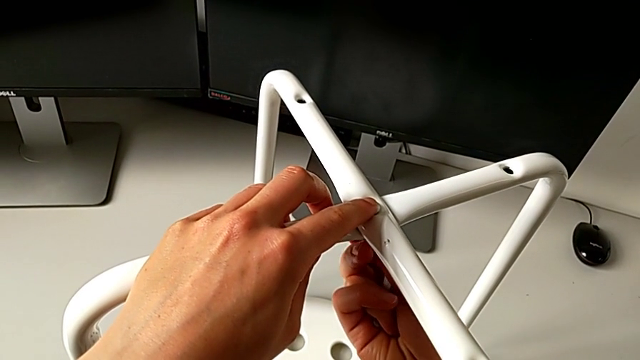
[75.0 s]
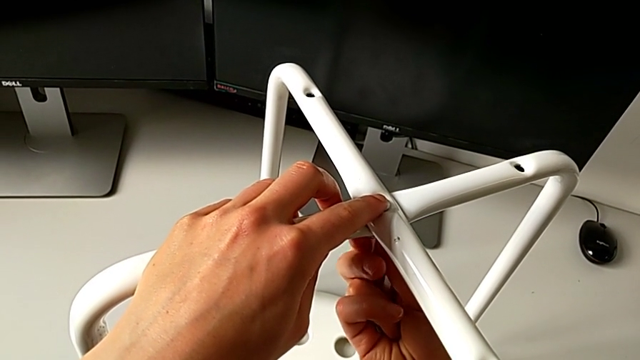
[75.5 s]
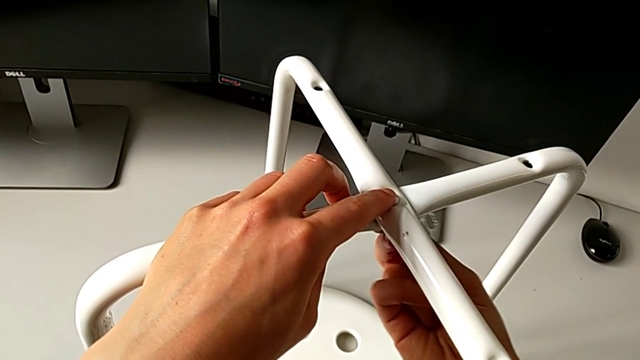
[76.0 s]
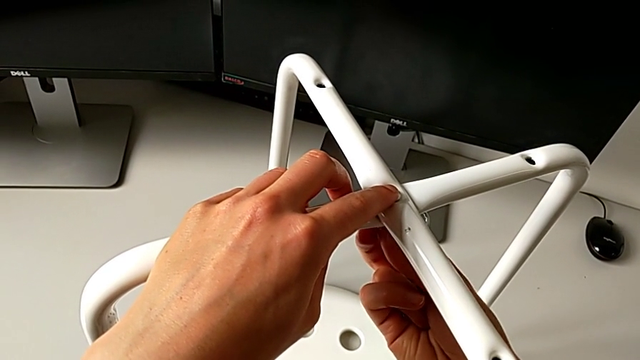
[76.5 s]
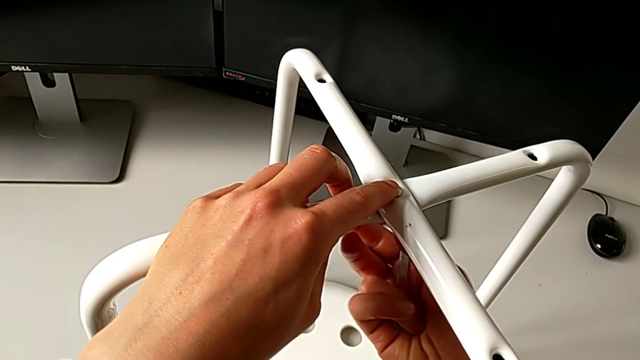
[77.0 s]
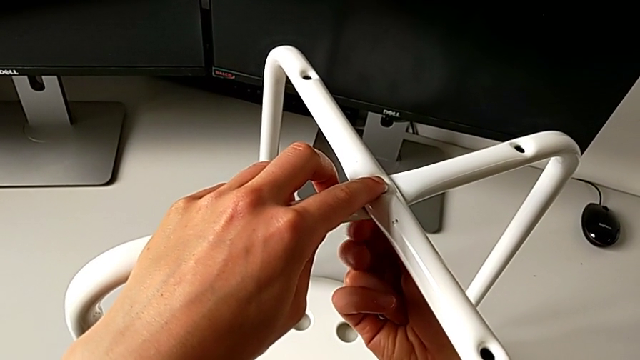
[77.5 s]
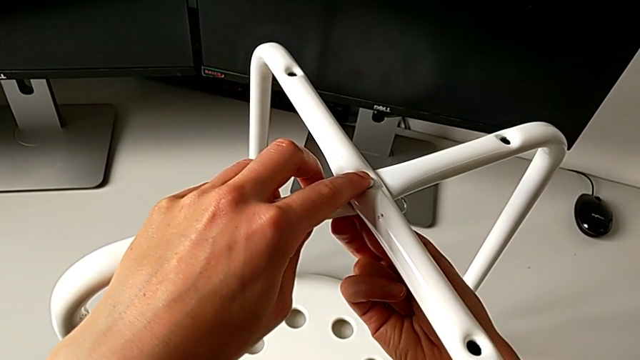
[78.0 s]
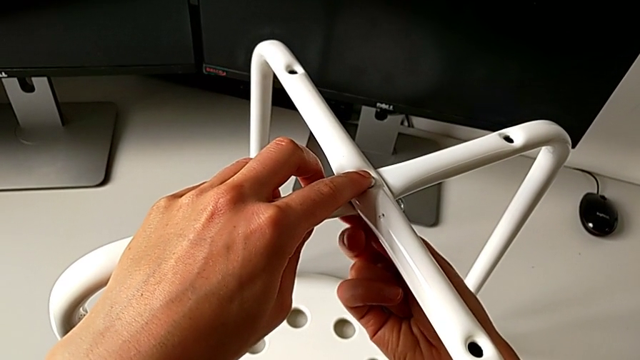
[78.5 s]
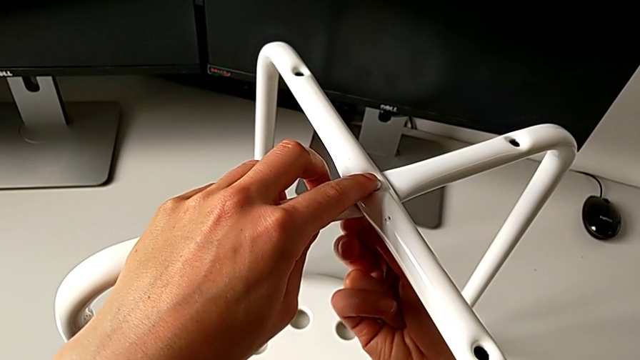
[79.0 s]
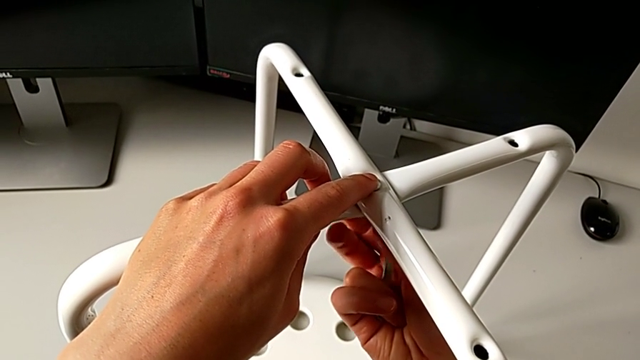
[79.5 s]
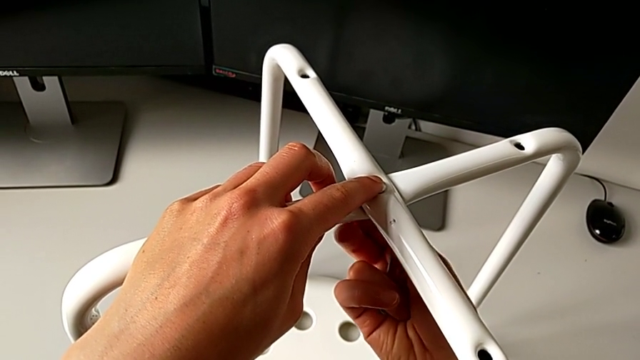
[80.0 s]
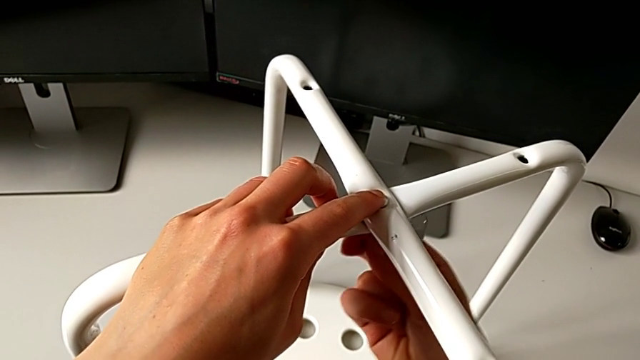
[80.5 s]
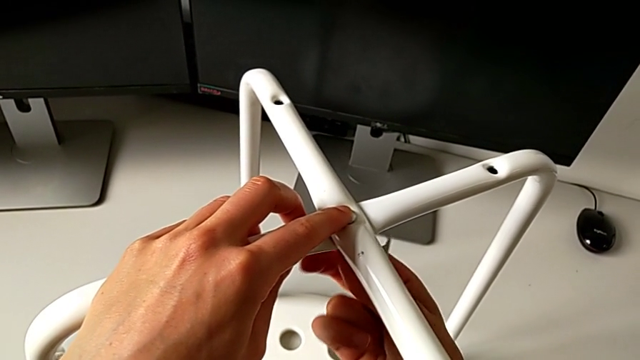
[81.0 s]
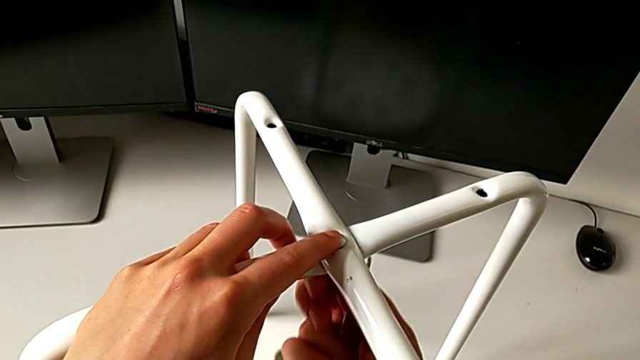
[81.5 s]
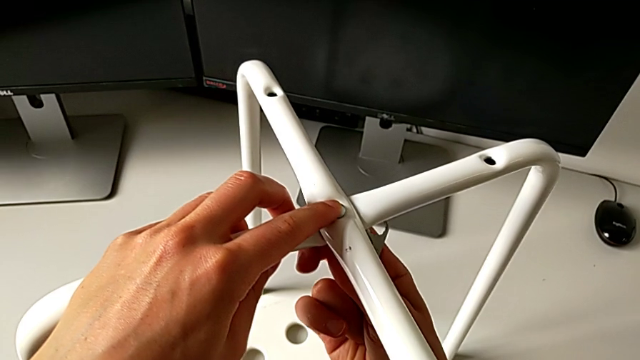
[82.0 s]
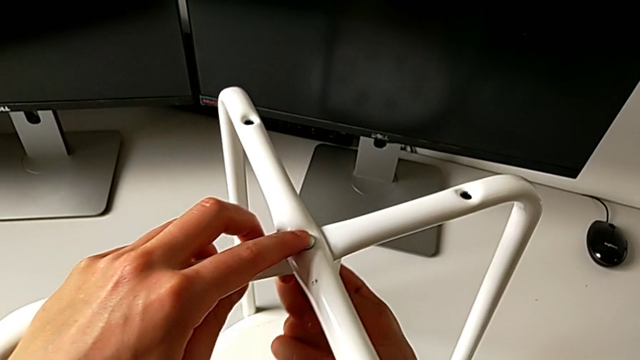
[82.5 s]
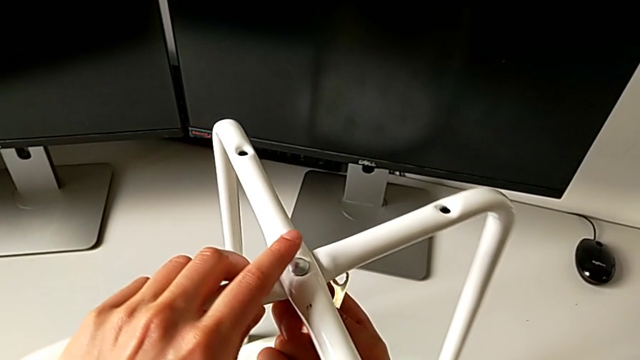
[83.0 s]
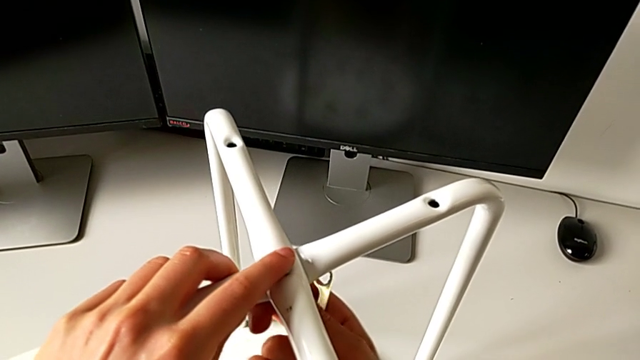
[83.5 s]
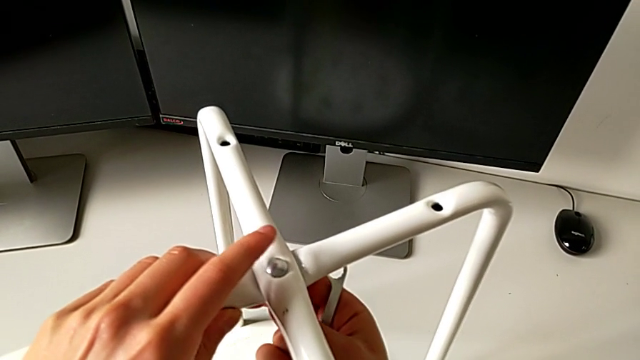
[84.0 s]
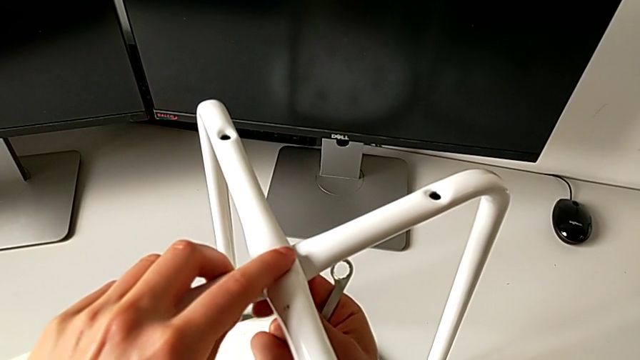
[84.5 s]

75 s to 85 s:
The camera wearer is assembling the two legs of the chair. They screw the hex nut.

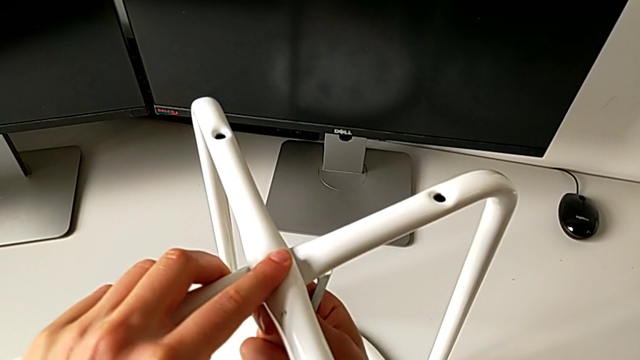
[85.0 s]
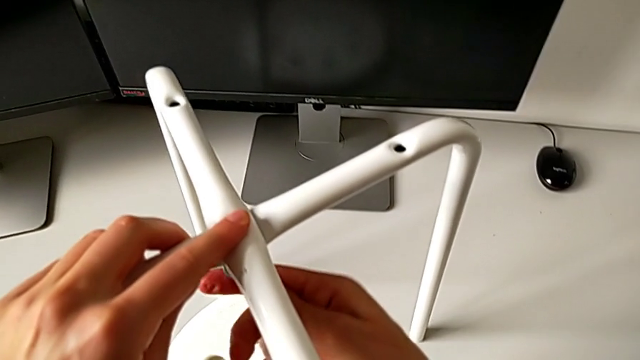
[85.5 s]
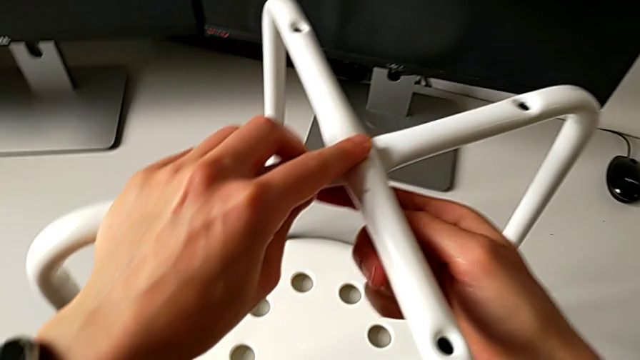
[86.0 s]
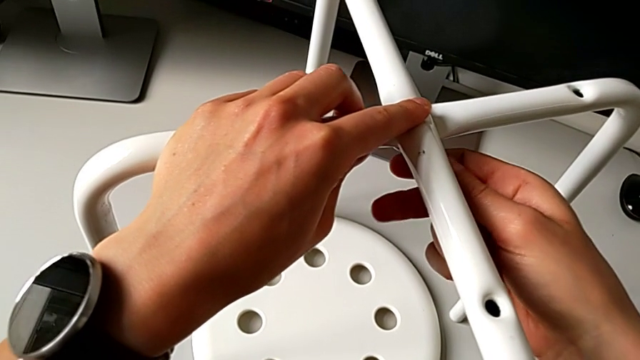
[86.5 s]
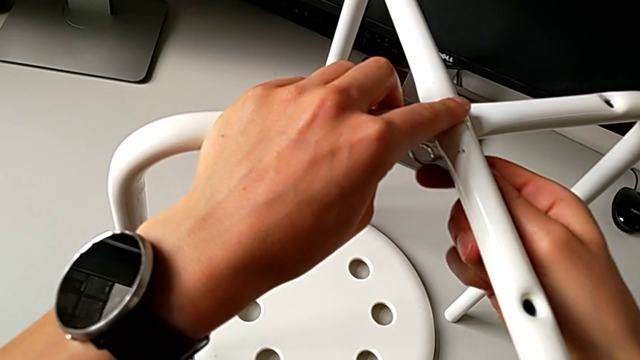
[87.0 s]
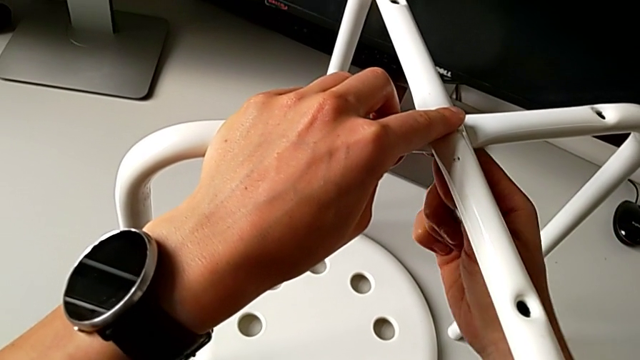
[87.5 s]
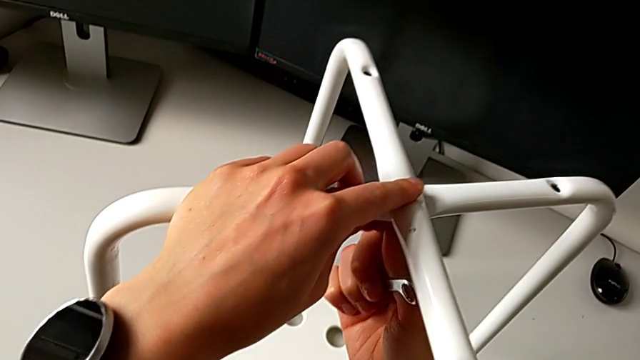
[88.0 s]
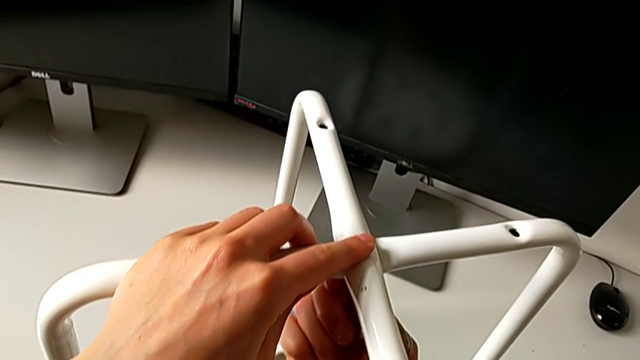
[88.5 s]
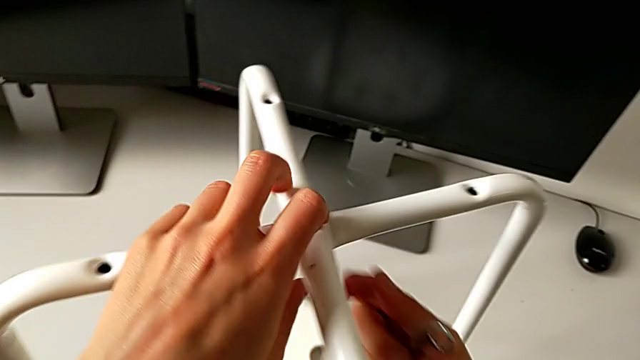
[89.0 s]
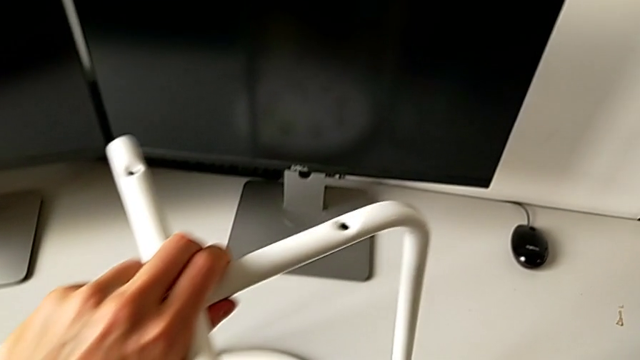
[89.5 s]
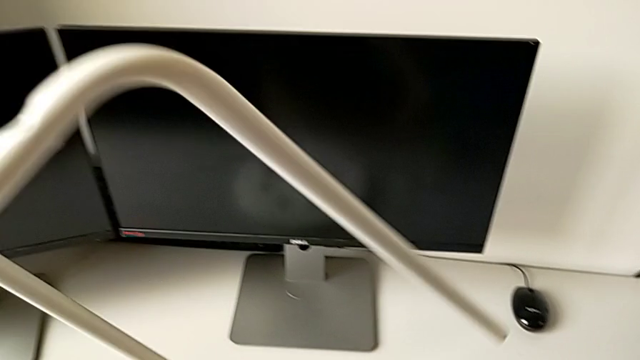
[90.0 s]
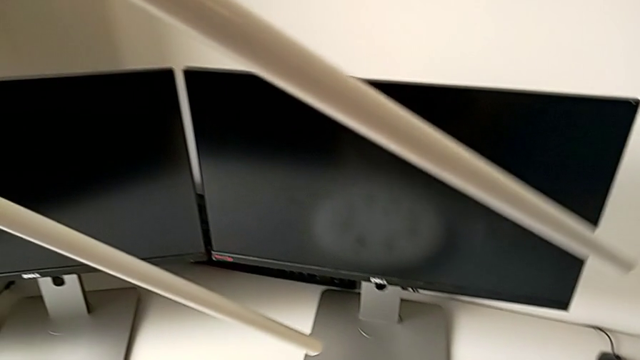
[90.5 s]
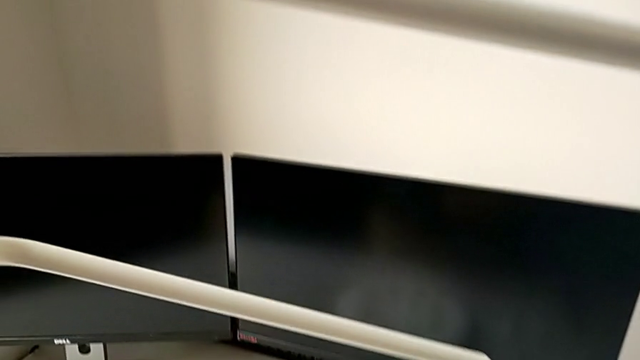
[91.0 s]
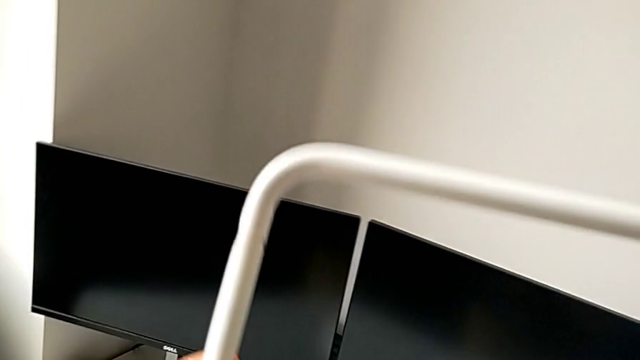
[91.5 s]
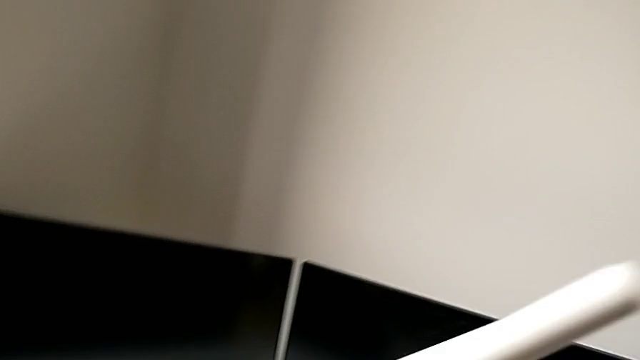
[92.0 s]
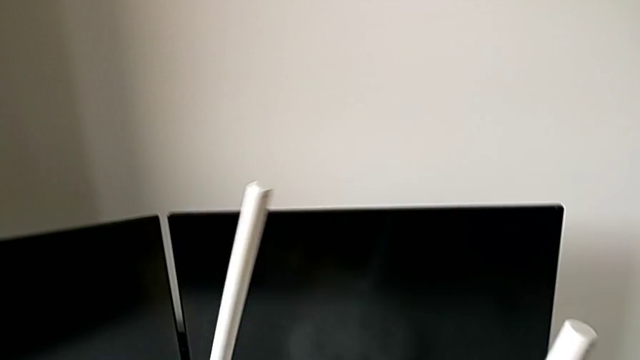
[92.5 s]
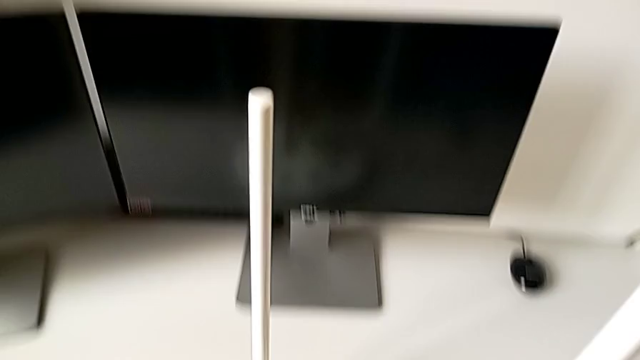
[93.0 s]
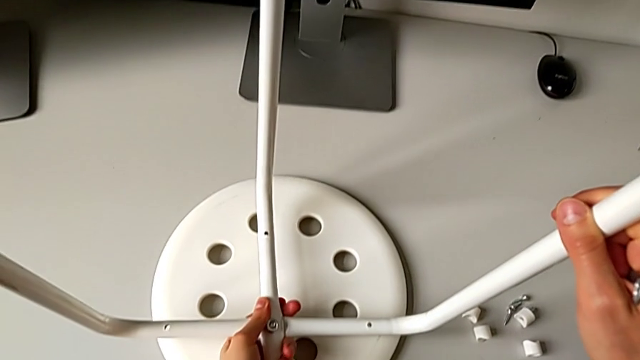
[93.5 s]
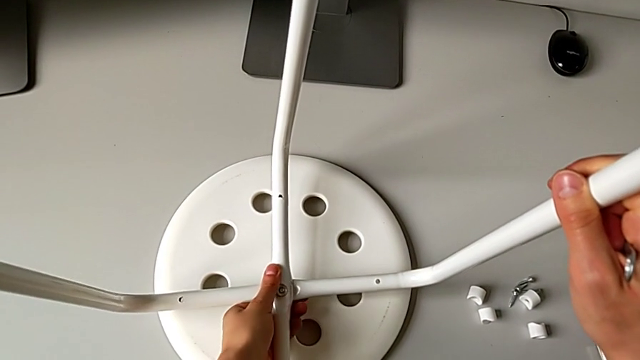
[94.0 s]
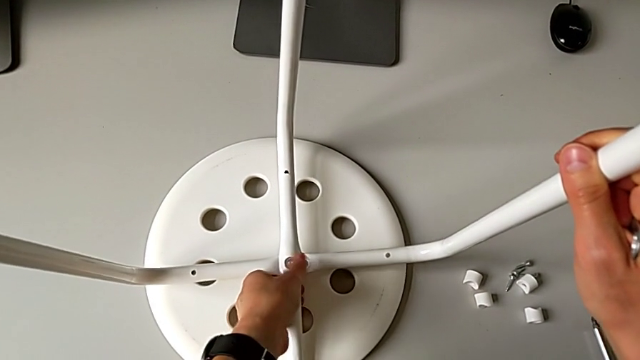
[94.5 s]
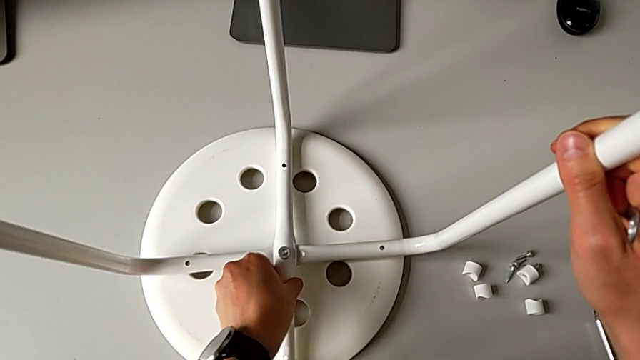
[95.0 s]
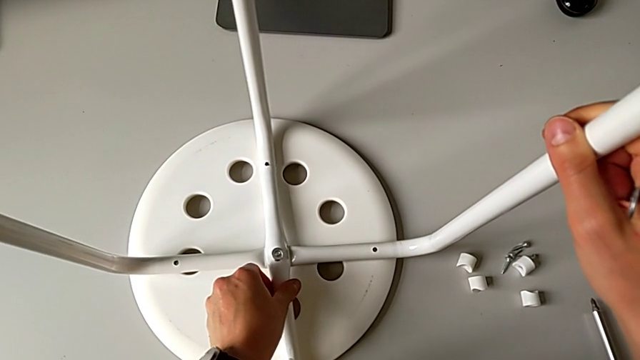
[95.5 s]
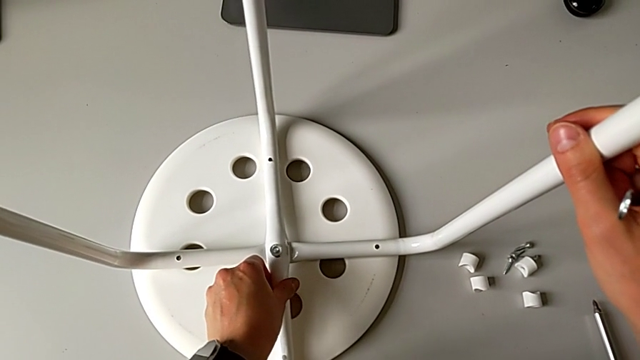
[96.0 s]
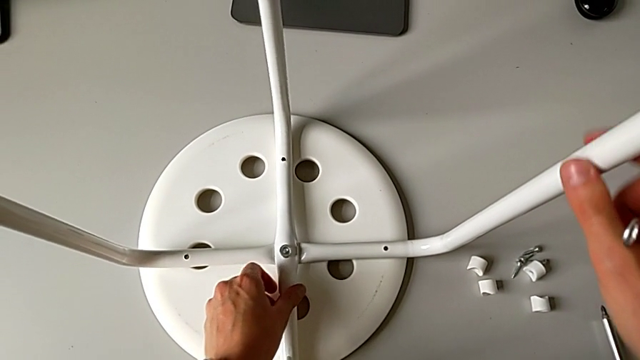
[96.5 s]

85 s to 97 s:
The camera wearer is assembling the two legs of the chair. They insert the hexagonal wrench, screw the hex nut, wrongly rotate the leg, with the nut upside down, and place it.
